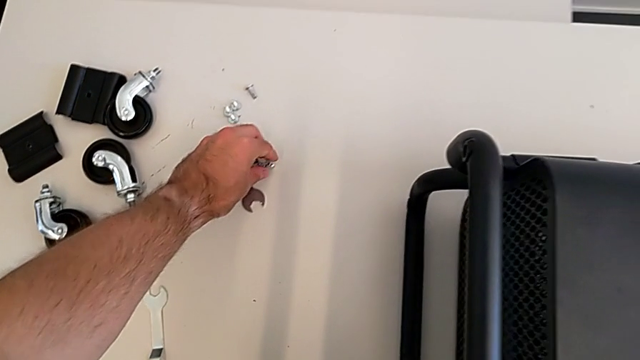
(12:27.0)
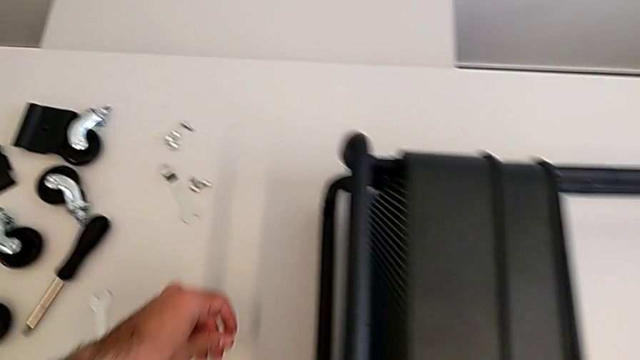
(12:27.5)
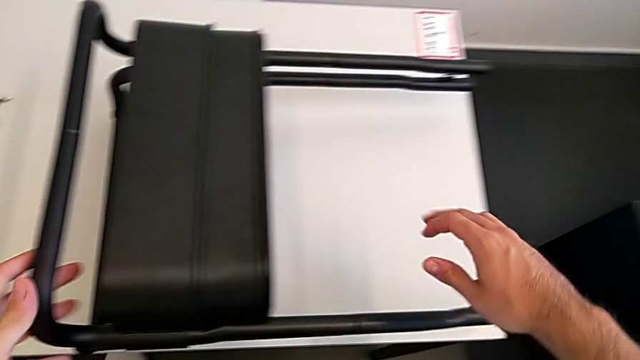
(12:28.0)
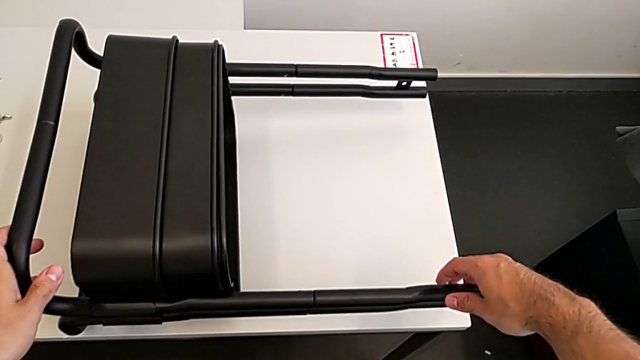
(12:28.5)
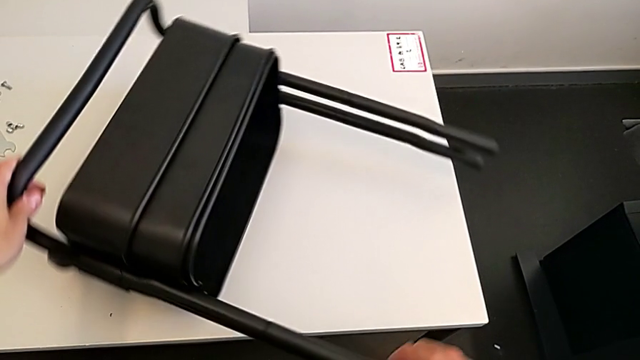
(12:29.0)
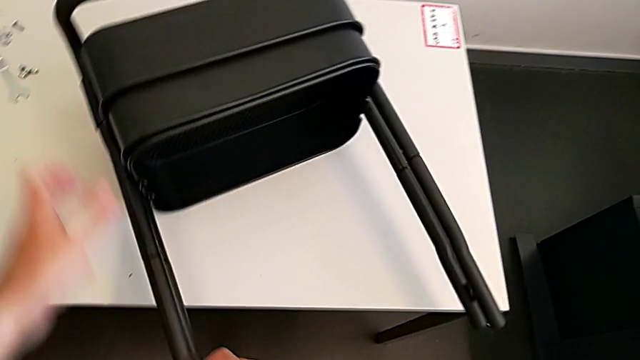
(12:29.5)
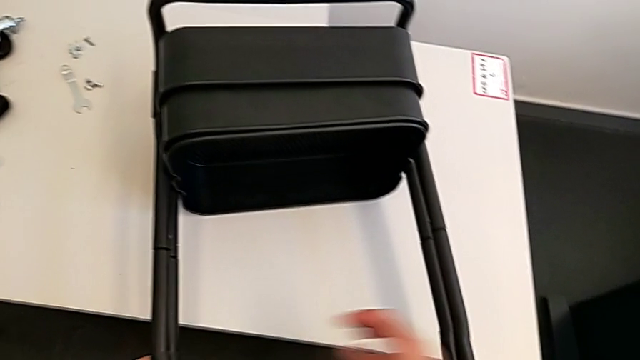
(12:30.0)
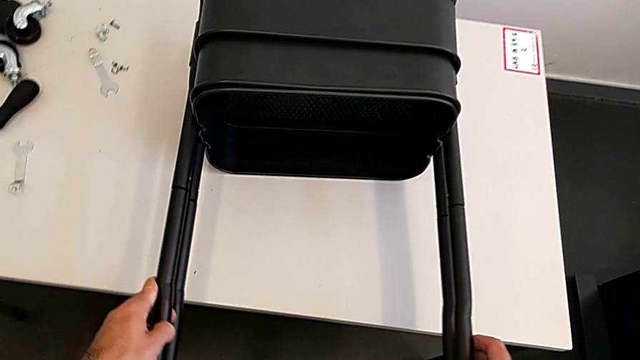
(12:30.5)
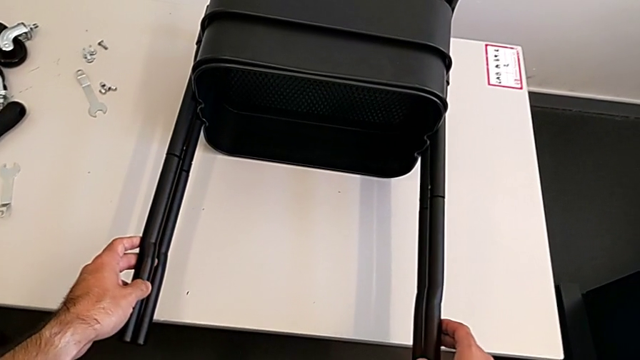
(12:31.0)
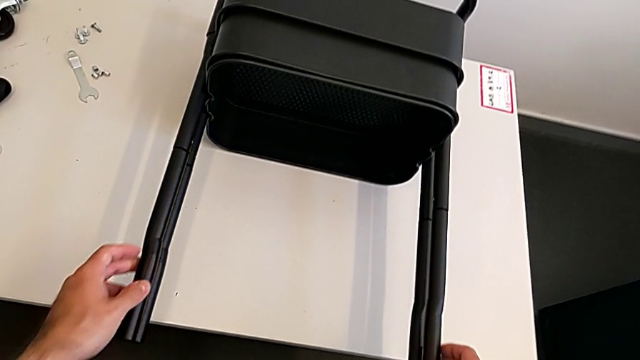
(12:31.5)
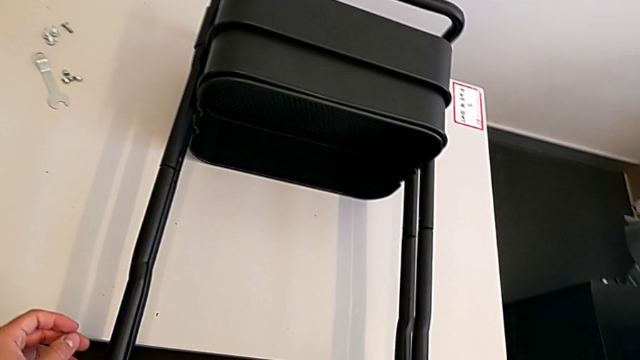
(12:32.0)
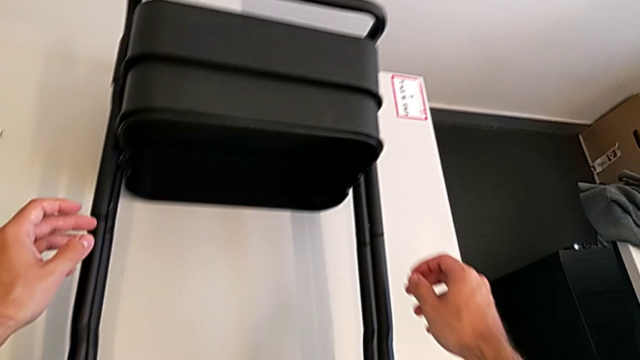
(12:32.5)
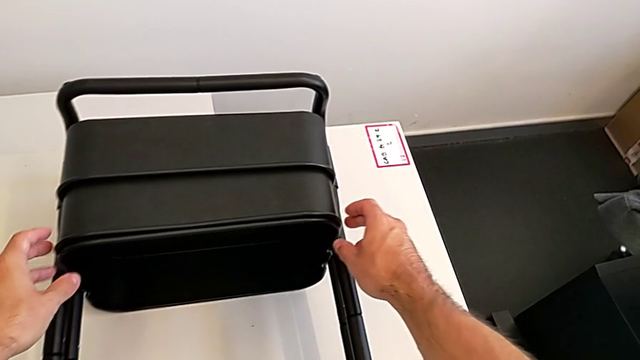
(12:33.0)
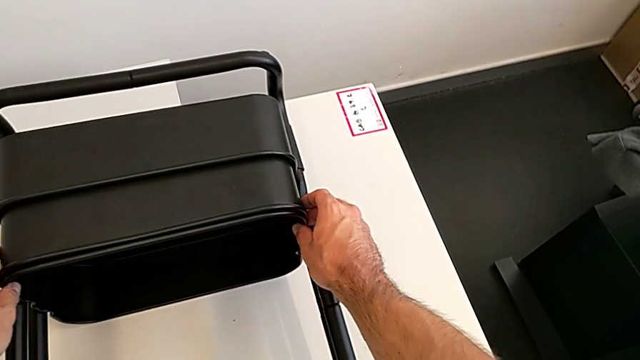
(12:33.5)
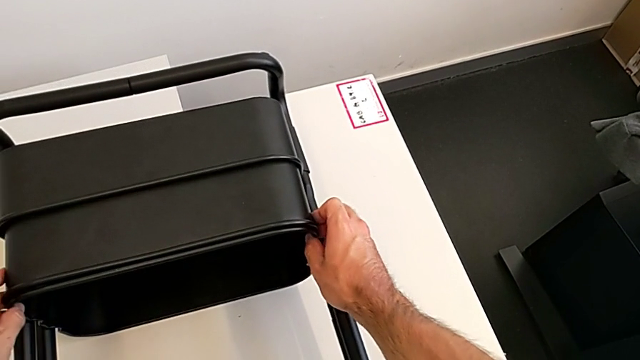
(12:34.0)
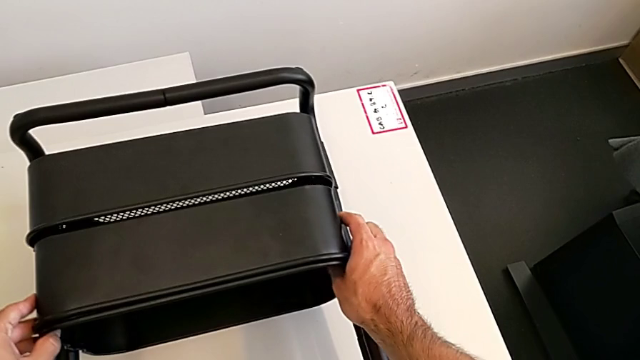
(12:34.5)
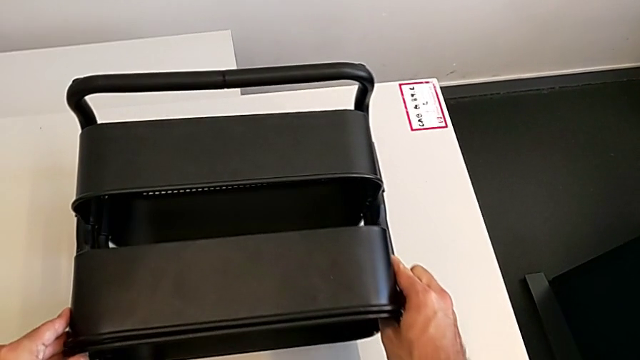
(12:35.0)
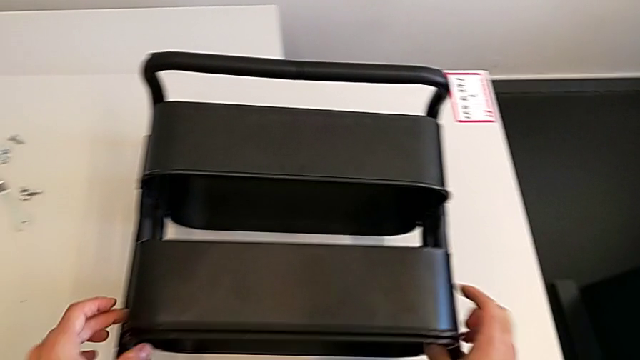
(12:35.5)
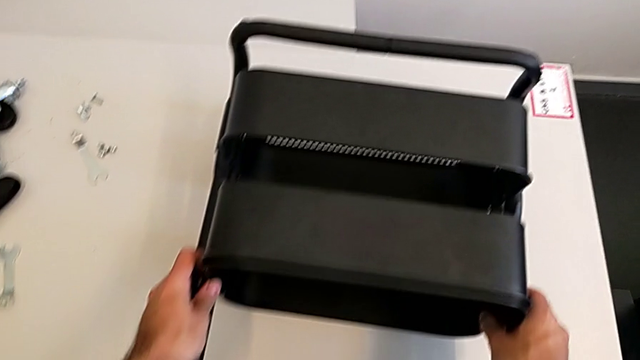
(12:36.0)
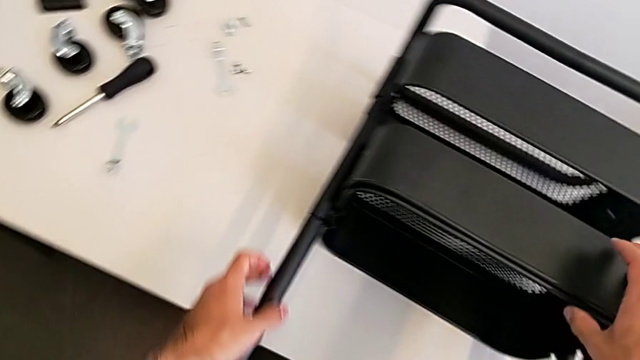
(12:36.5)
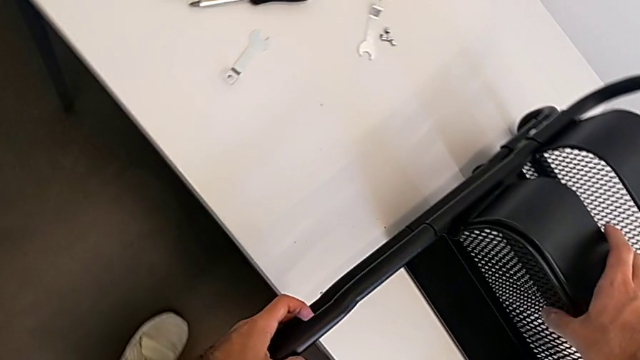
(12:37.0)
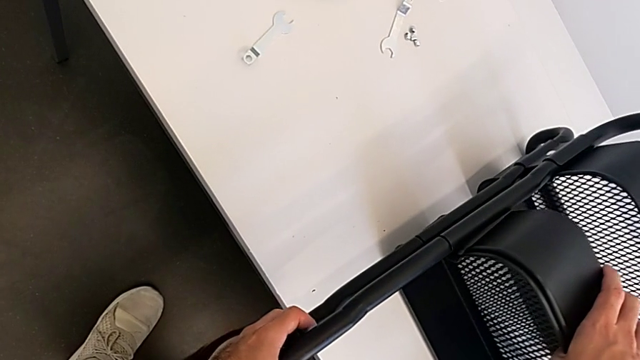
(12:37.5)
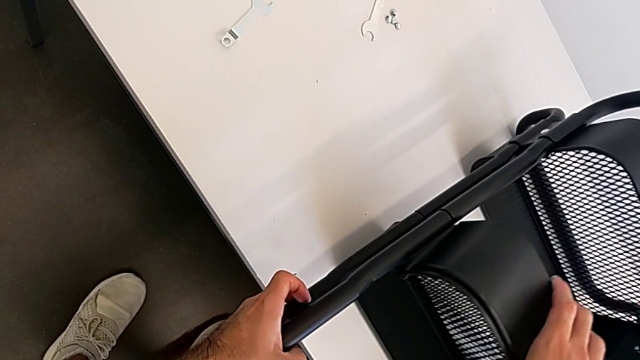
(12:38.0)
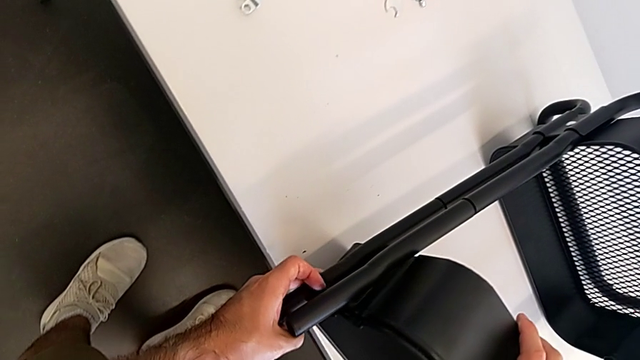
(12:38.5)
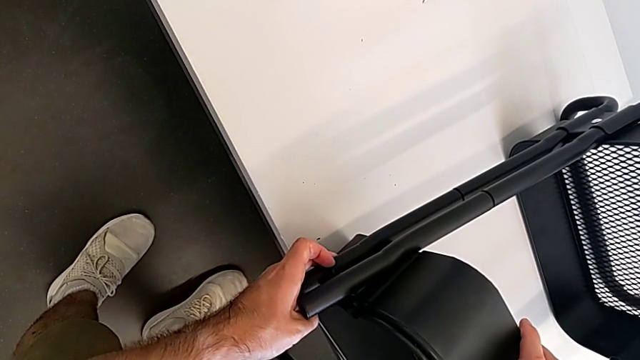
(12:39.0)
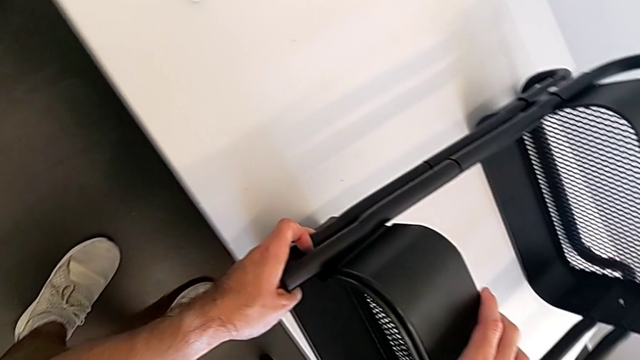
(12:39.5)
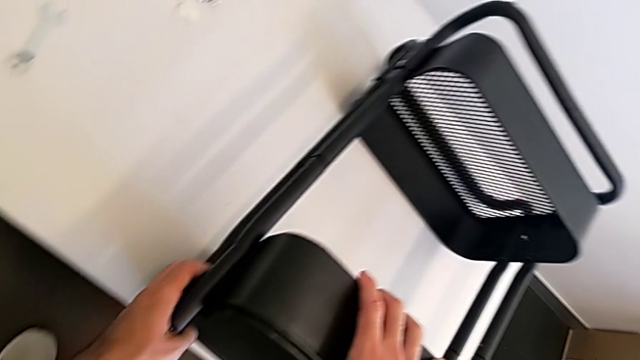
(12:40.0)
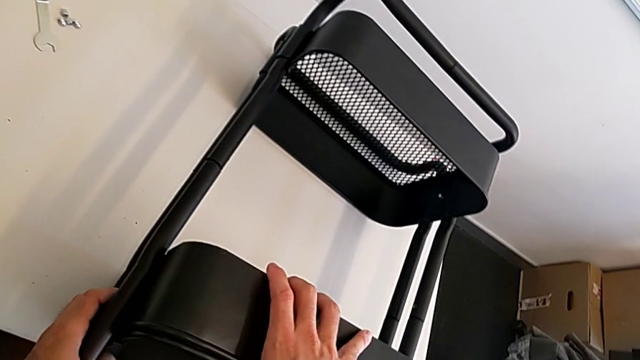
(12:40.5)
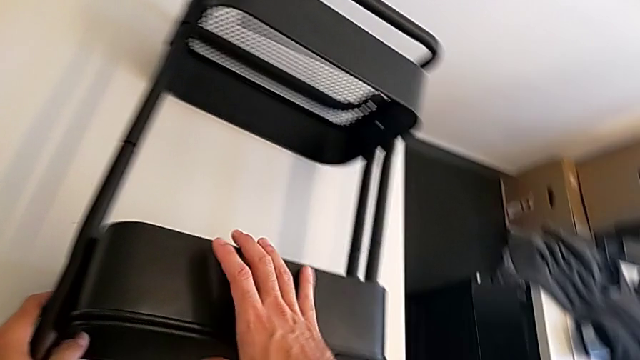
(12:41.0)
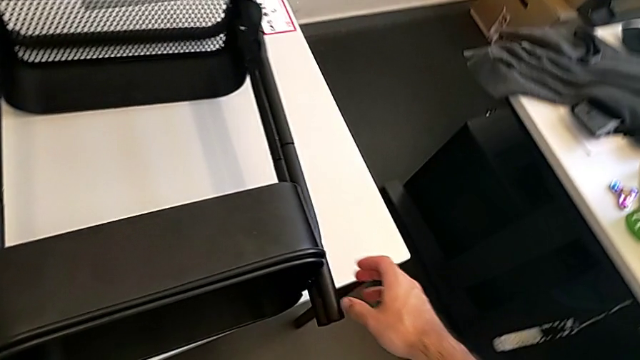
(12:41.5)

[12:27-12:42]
The camera wearer is aligning the two trays. They grab the grid tray, rotate it and begin to wrongly align the middle grid tray.

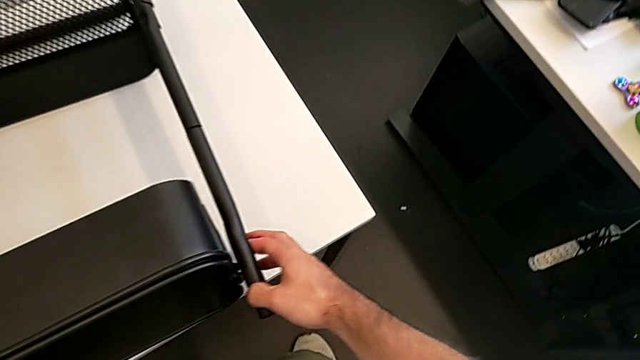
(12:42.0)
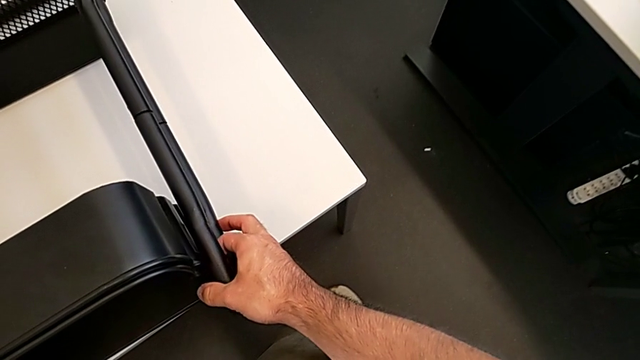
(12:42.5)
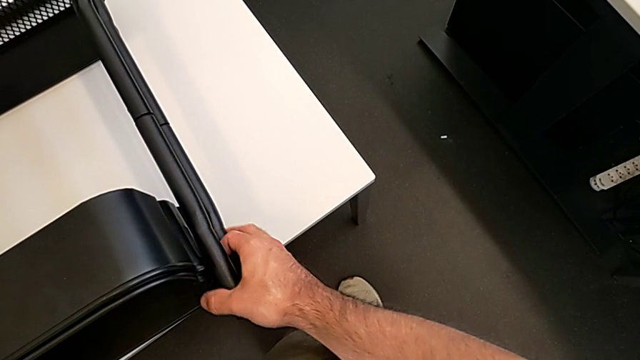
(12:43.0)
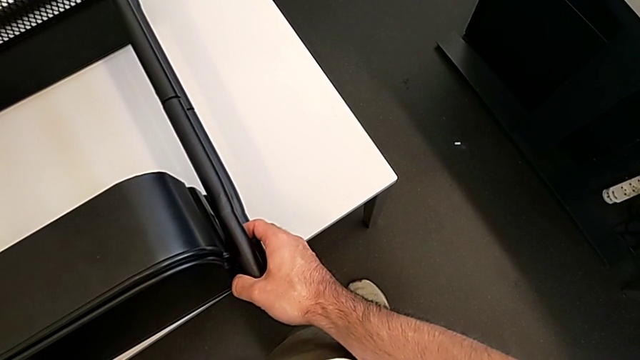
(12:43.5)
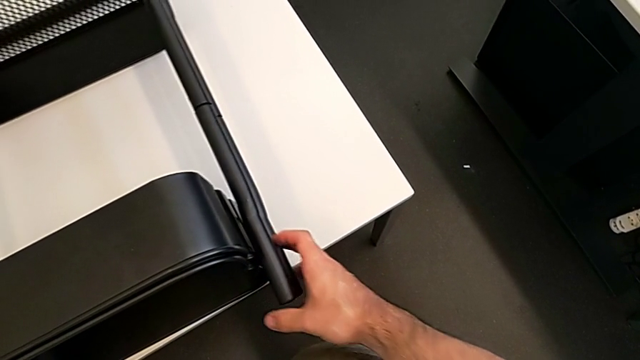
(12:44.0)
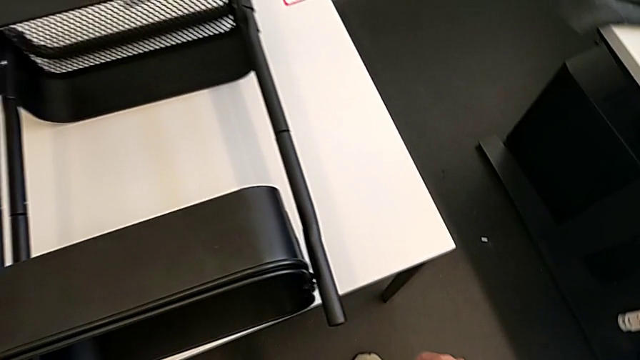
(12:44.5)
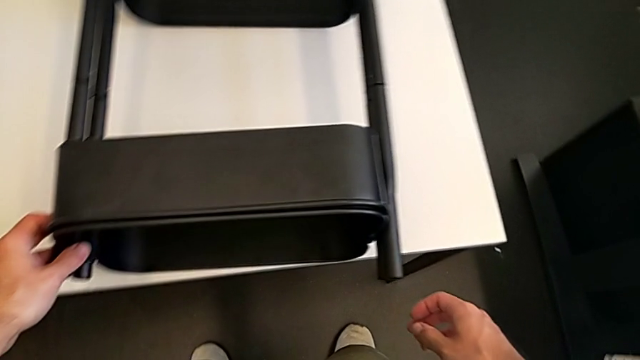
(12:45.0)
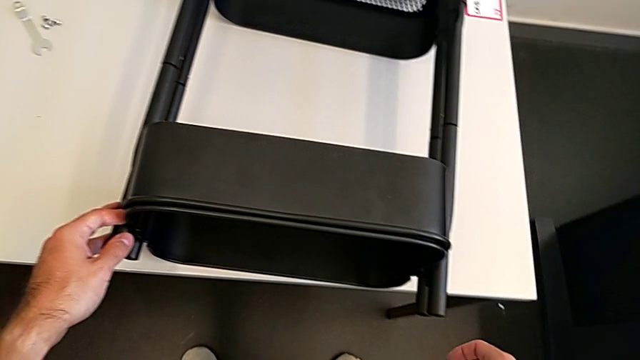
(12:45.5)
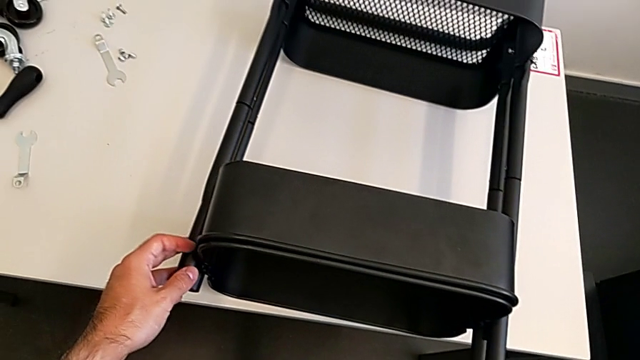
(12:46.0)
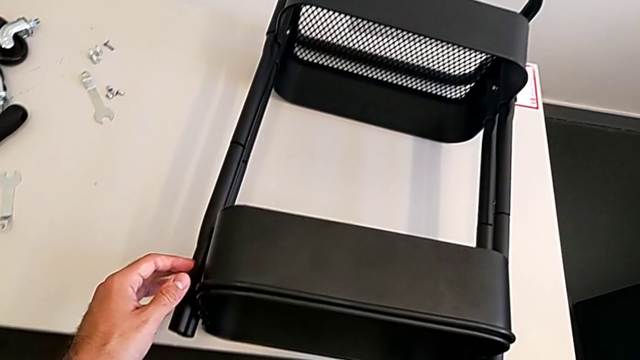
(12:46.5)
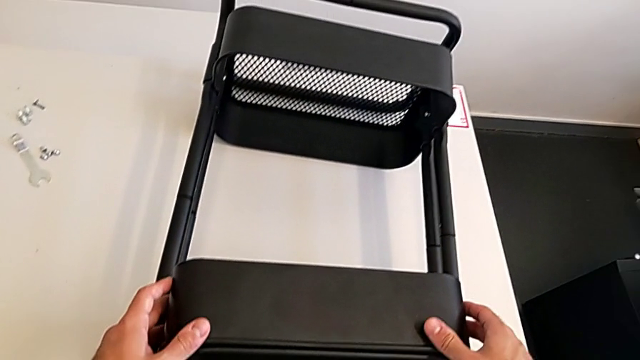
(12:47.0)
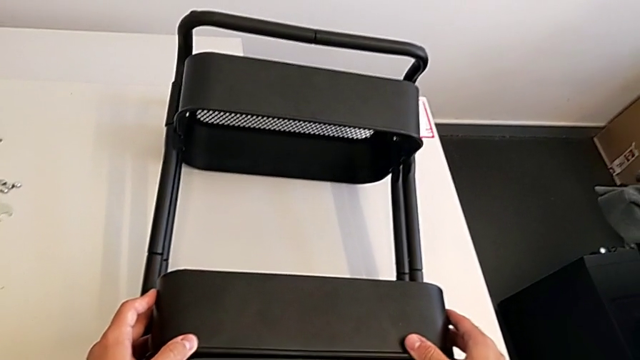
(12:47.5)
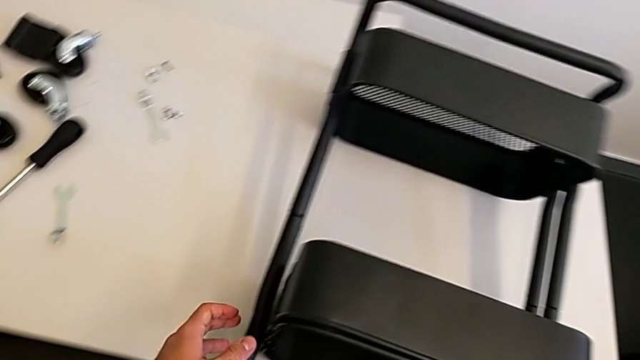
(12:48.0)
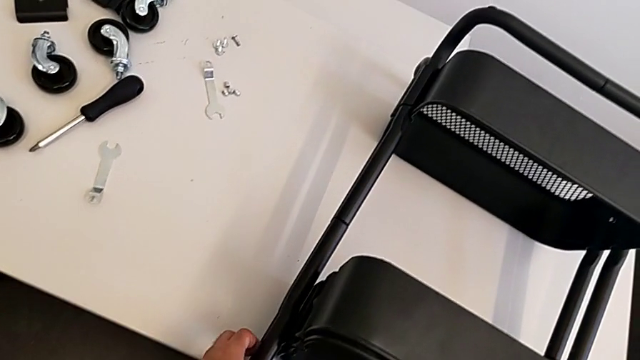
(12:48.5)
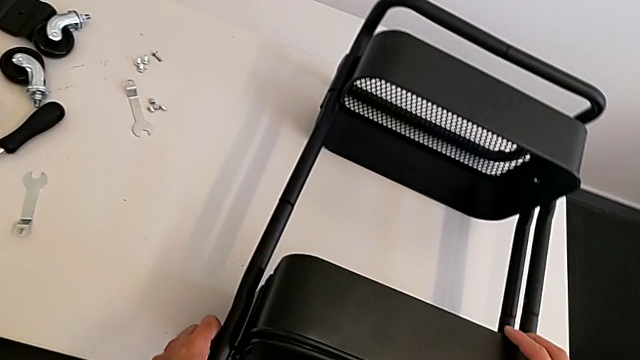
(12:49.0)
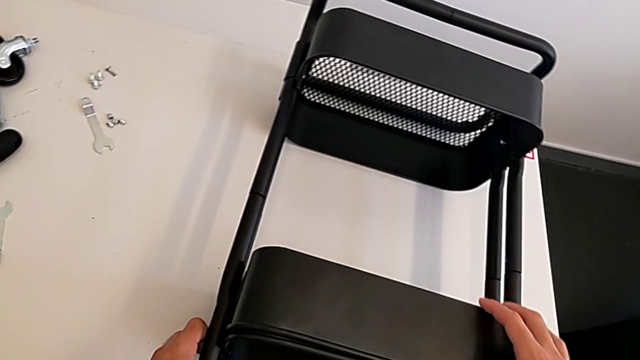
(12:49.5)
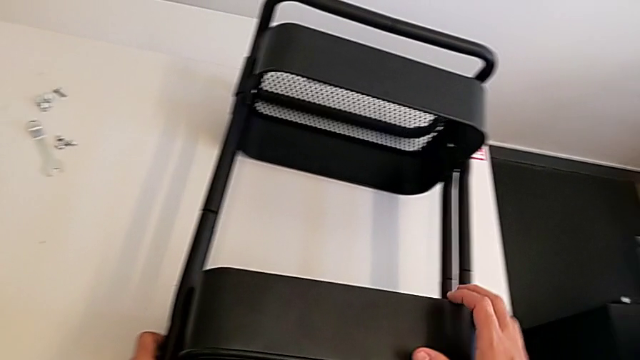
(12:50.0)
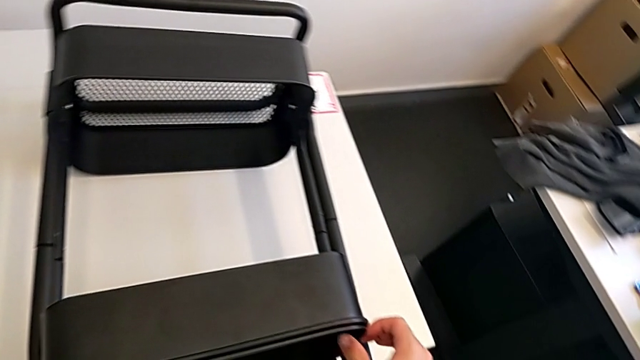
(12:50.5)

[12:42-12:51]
The camera wearer is aligning the two trays. They align the grid tray.
